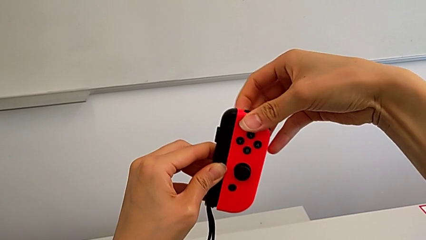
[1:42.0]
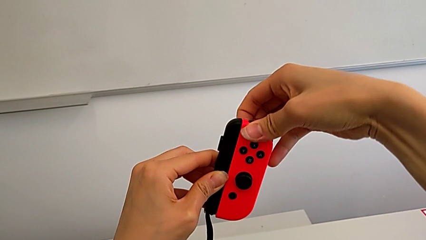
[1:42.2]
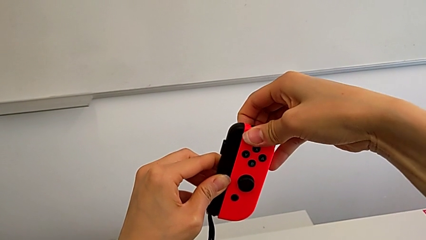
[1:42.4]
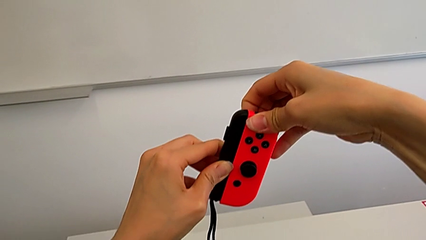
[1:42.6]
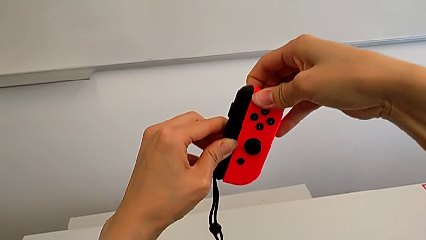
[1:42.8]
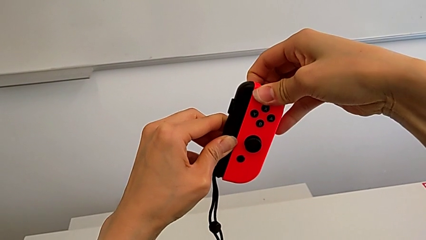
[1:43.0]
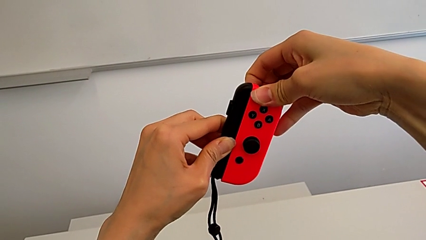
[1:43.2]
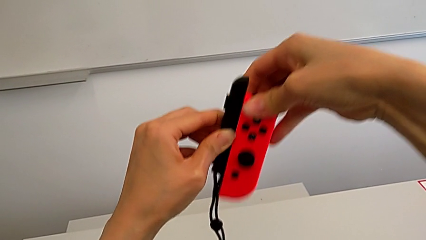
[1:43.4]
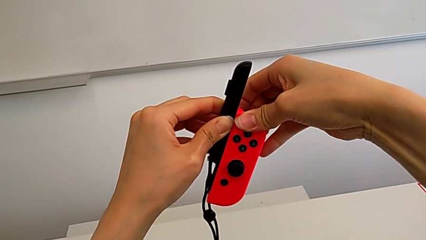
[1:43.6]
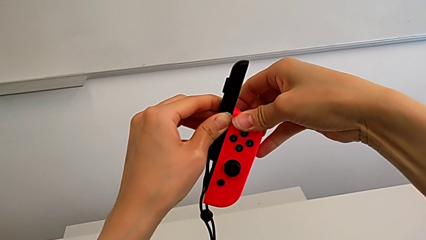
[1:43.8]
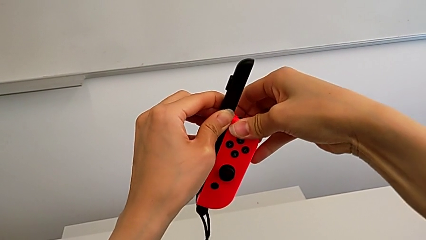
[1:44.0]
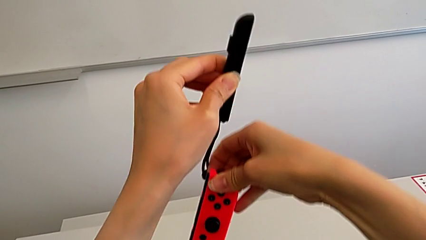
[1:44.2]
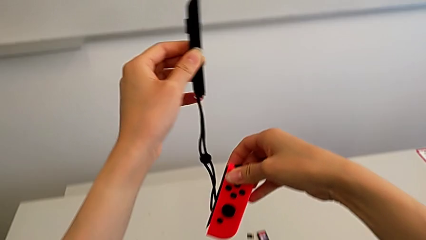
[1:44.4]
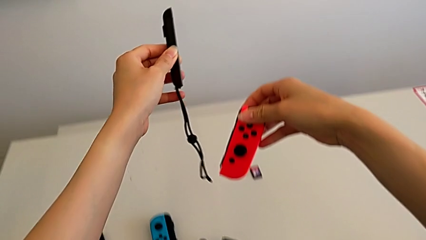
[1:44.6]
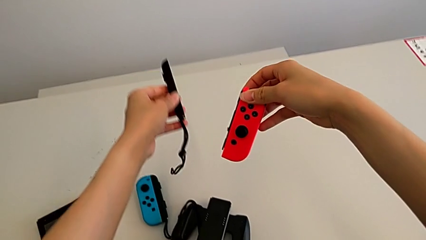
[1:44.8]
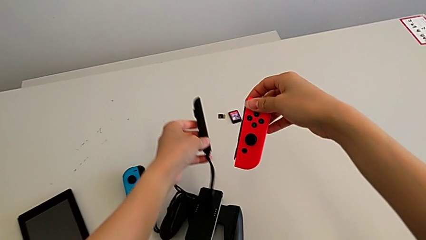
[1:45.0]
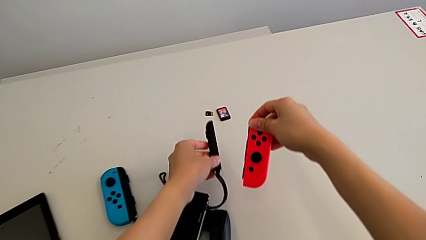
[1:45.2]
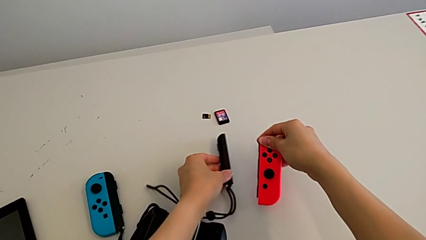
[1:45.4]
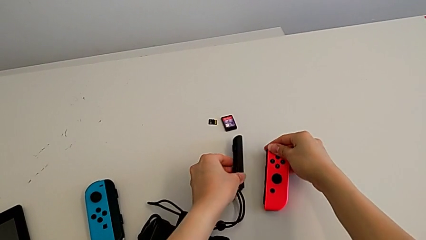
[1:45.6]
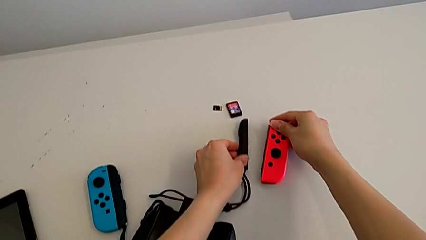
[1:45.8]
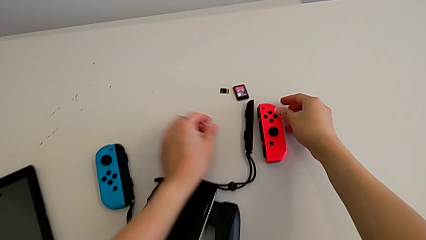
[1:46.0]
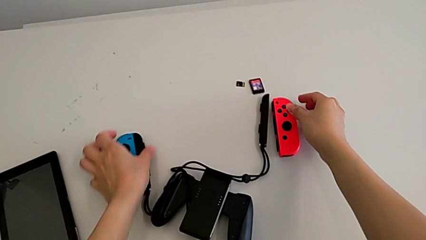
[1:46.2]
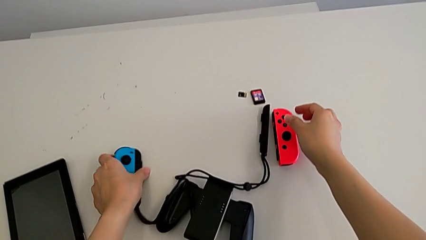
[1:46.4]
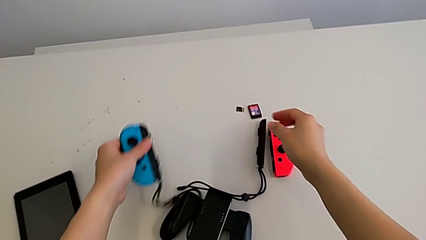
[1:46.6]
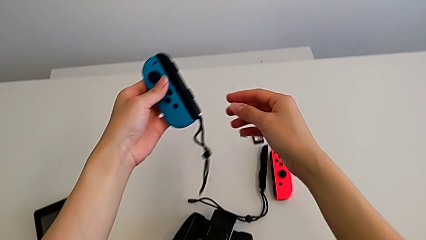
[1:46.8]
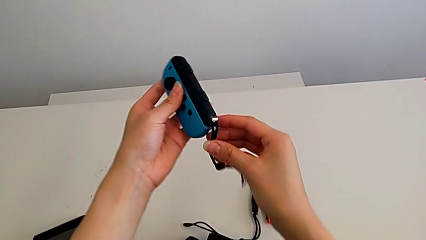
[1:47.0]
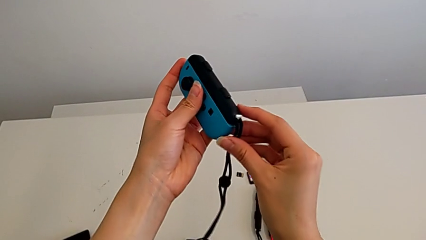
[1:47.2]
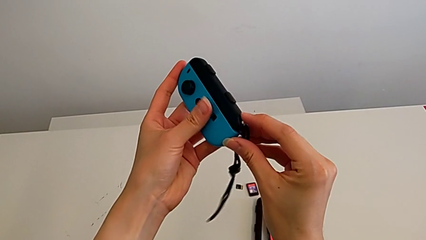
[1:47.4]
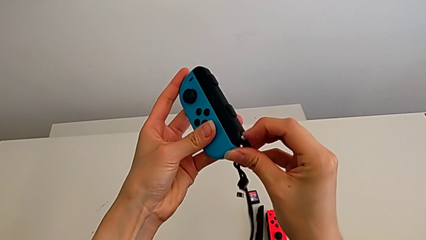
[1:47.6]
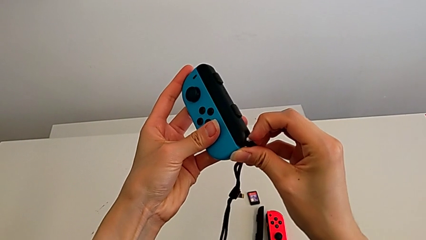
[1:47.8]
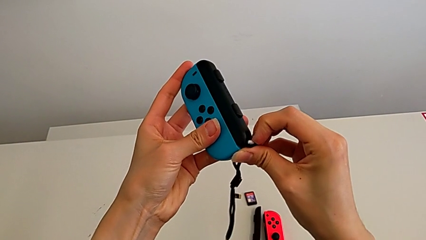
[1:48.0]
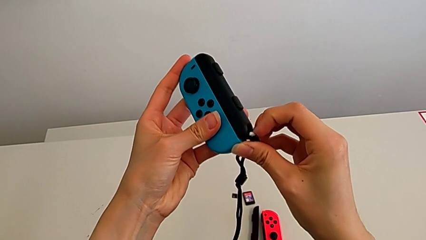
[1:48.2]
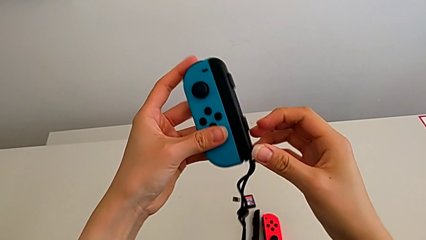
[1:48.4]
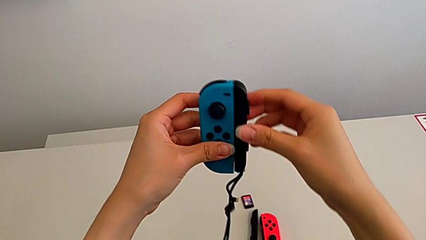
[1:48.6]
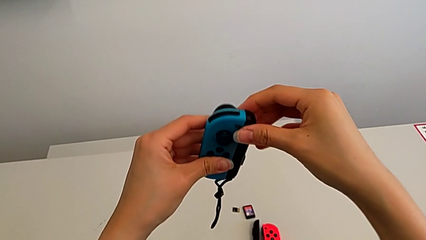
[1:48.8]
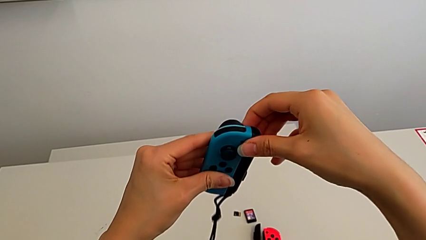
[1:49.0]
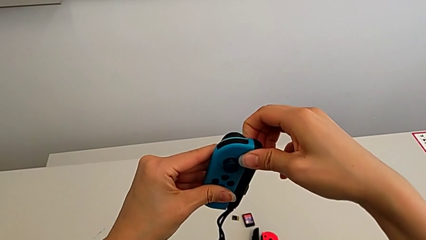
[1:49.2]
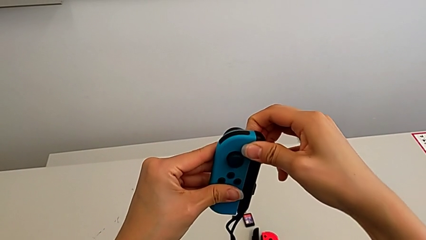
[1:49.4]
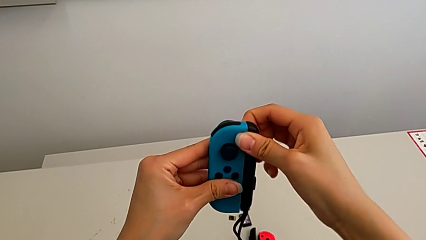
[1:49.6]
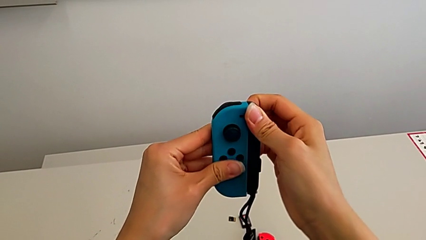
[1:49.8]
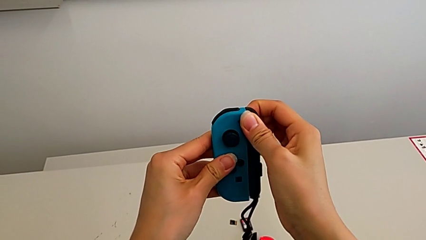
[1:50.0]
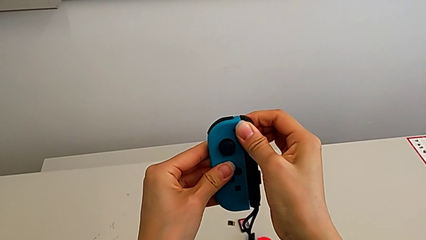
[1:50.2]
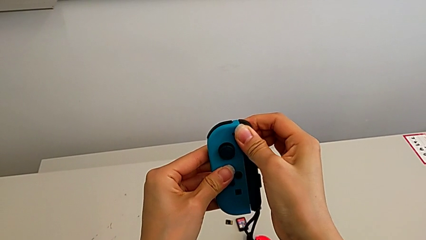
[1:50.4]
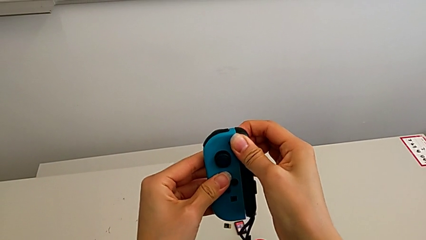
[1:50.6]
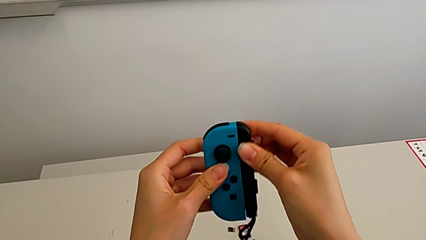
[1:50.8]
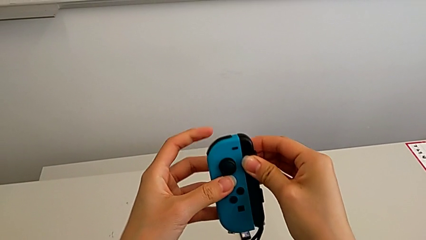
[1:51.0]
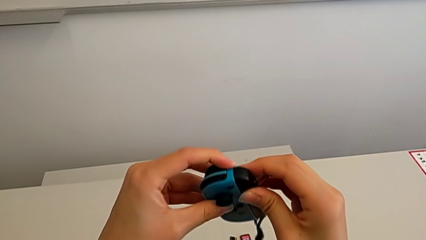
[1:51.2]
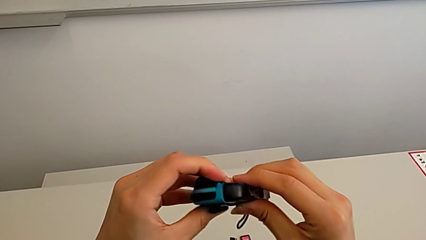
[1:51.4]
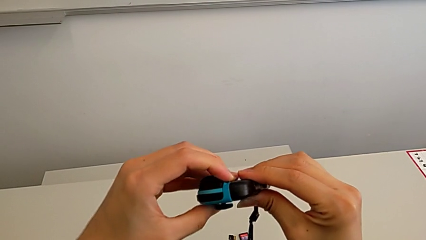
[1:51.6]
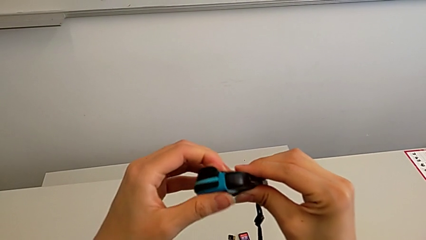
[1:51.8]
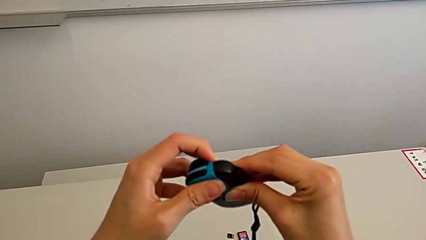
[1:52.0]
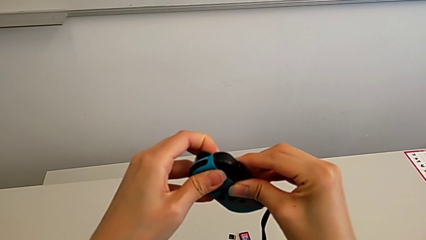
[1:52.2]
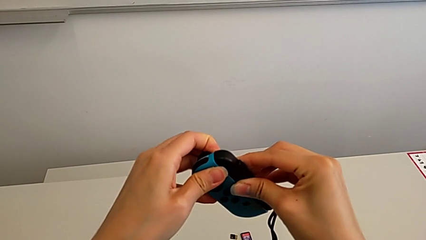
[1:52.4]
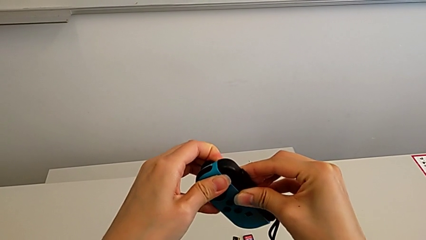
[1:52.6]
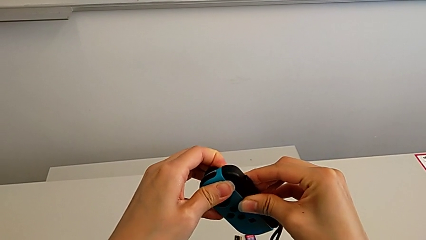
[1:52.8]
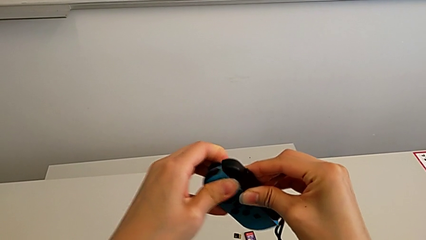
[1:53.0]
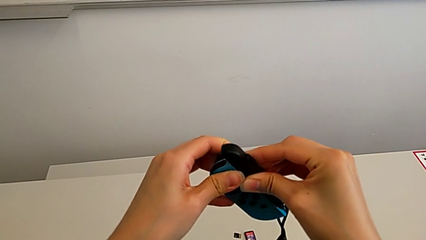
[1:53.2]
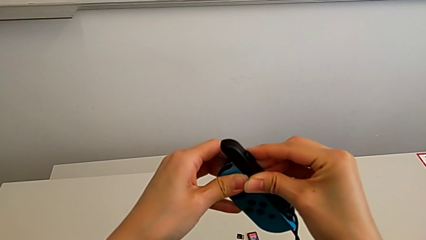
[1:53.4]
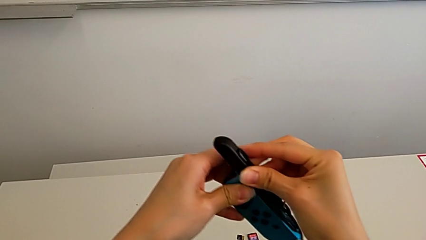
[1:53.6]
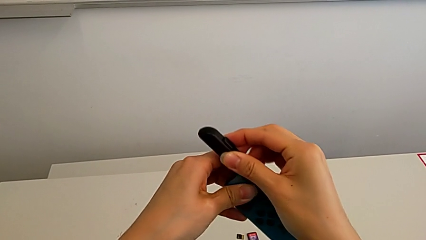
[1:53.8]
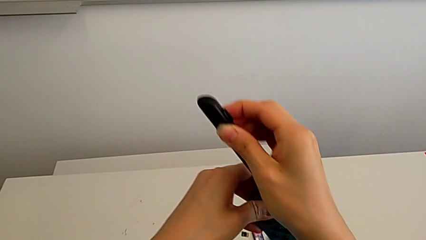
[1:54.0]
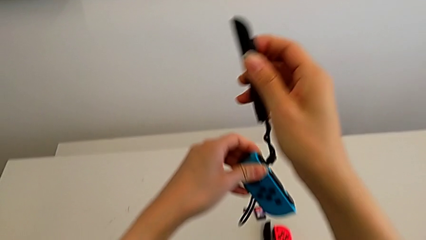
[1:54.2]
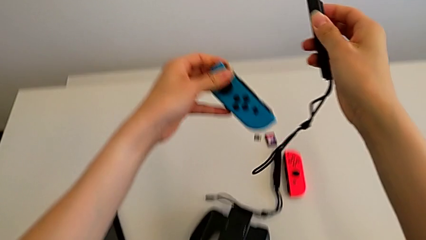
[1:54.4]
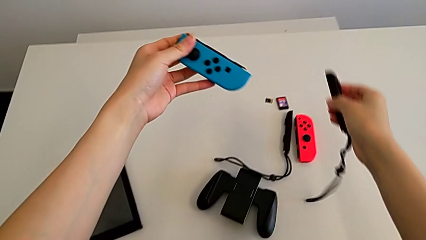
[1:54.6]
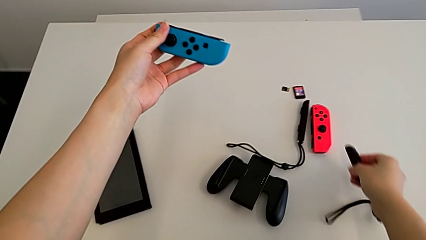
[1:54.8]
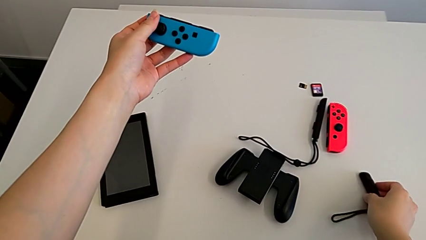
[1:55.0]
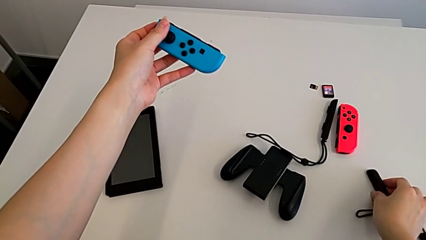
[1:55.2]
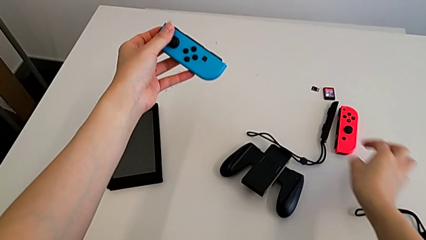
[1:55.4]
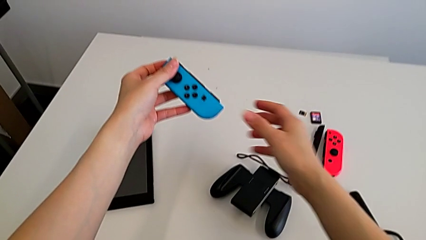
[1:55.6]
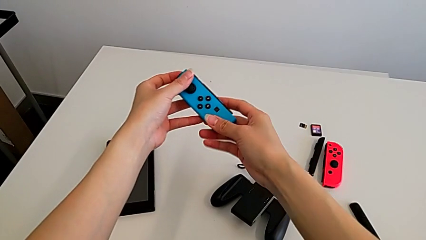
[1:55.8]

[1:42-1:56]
The camera wearer is disassembling the joy-con grips from the joy-con controllers. They withdraw the red Joy-Con controller, place the Joy-Con controller, grab the blue Joy-Con controller twice, unlock the Joy-Con strap lock, pull the Joy-Con controller, withdraw the blue Joy-Con controller and place the Joy-Con strap.

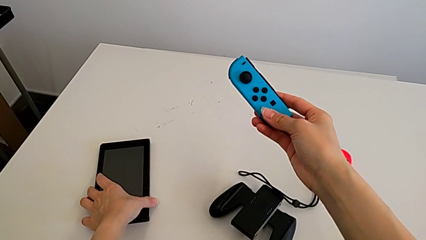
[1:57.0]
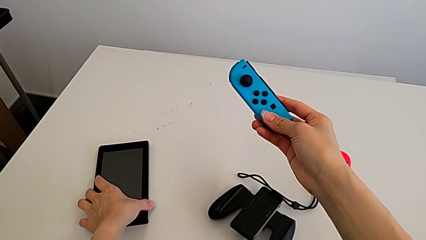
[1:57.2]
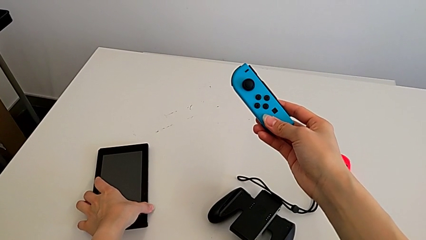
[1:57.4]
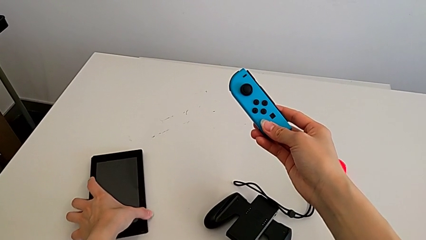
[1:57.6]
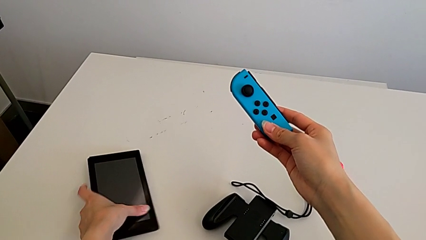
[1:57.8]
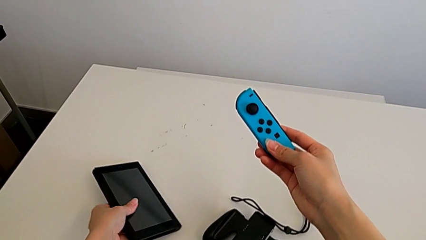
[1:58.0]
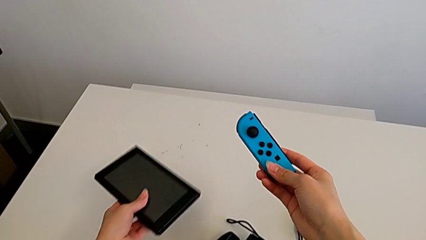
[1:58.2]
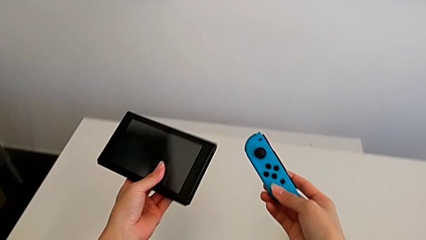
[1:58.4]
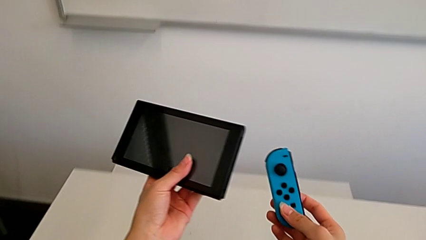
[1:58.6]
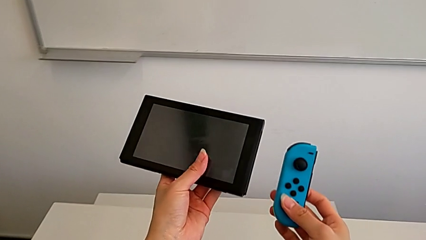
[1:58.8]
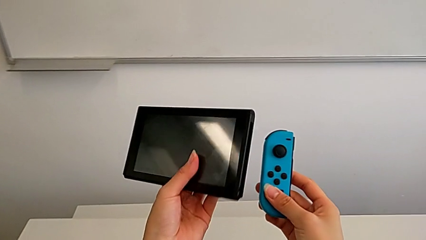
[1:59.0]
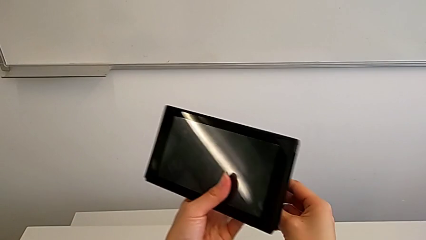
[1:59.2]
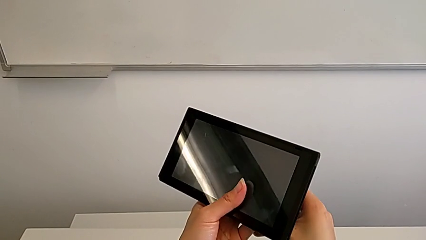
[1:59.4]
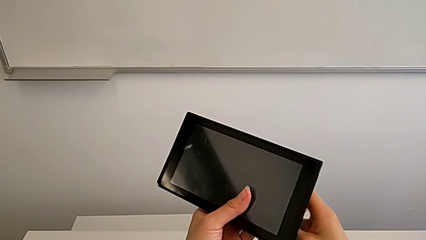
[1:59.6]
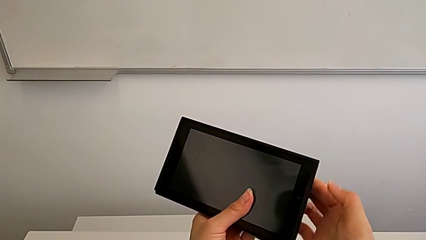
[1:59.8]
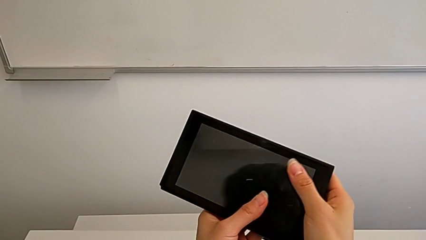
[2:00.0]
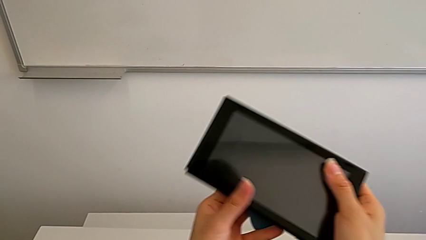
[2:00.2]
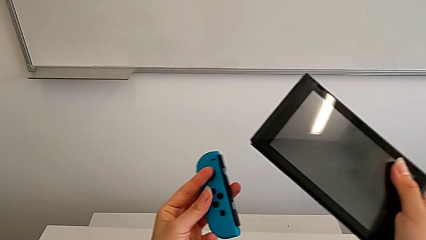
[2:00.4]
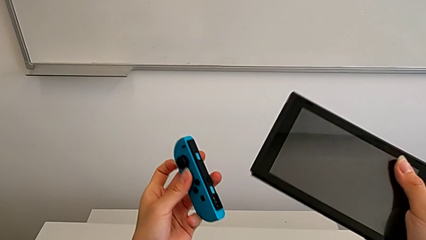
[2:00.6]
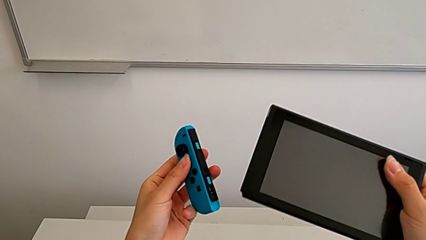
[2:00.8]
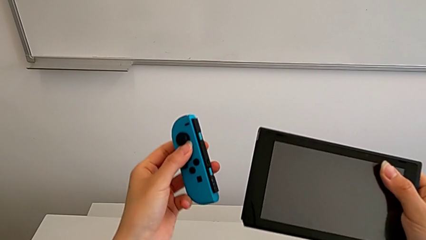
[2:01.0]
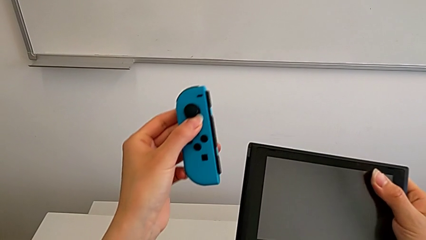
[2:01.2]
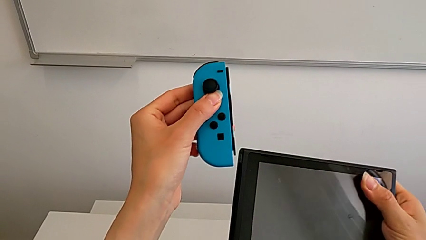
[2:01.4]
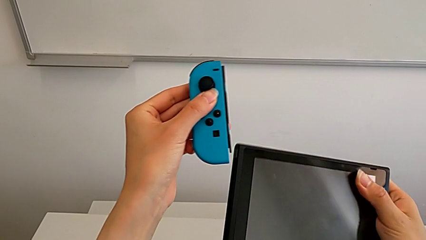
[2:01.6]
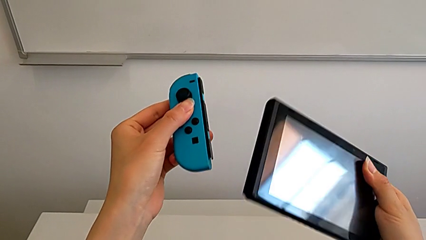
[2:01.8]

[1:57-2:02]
The camera wearer is inserting the joy-con controllers into the Nintendo Switch. They grab the Nintendo Switch.
